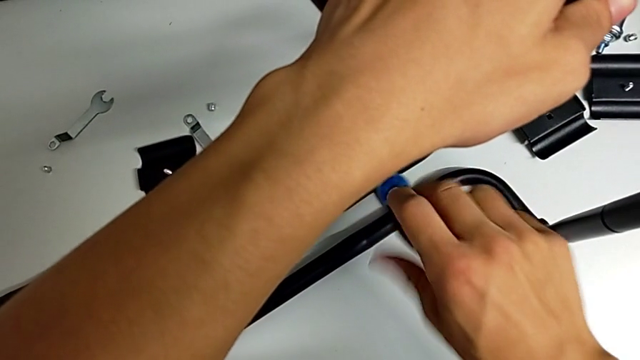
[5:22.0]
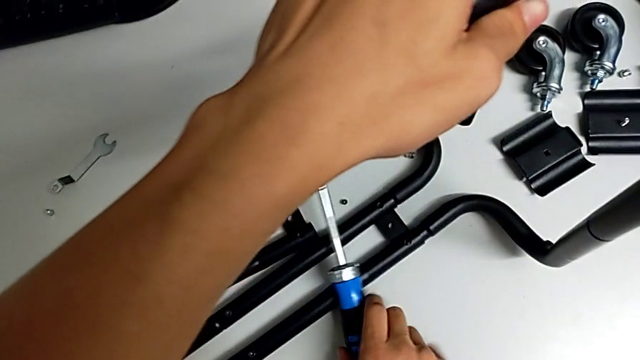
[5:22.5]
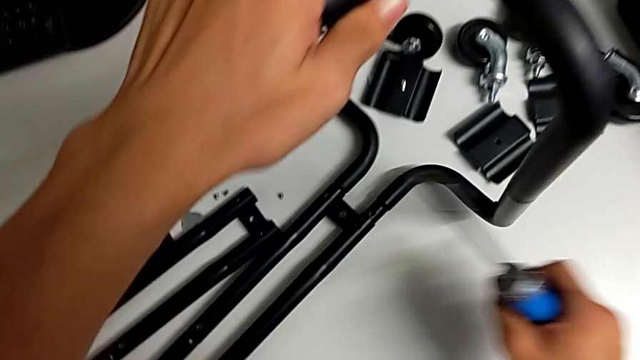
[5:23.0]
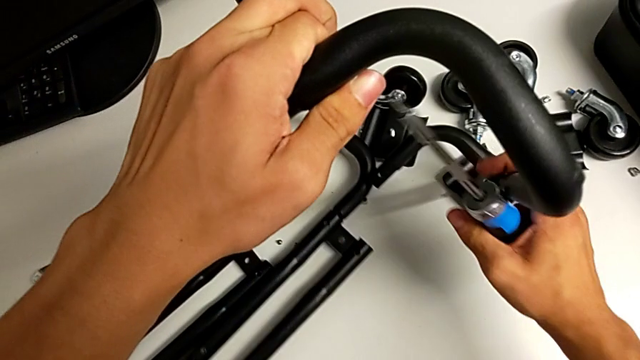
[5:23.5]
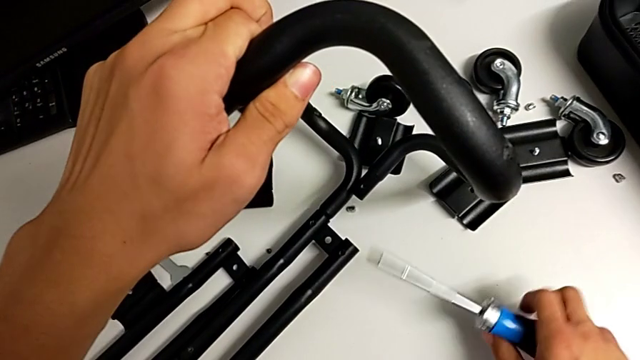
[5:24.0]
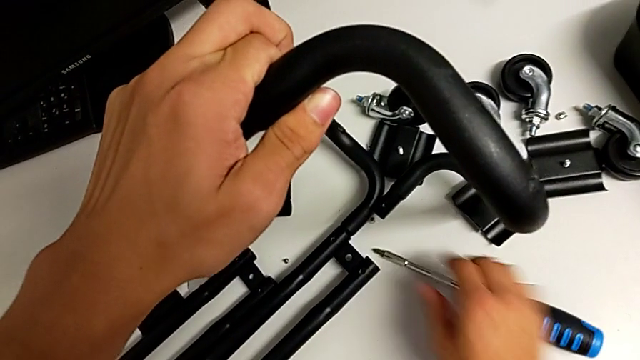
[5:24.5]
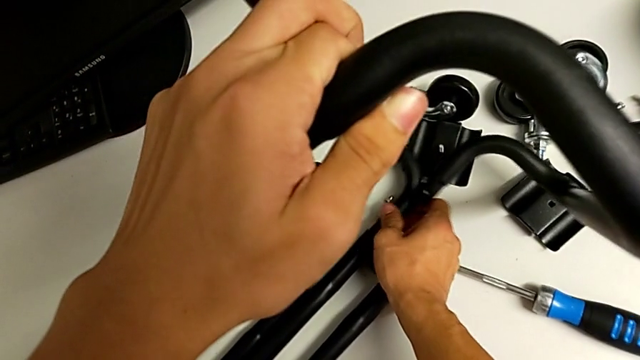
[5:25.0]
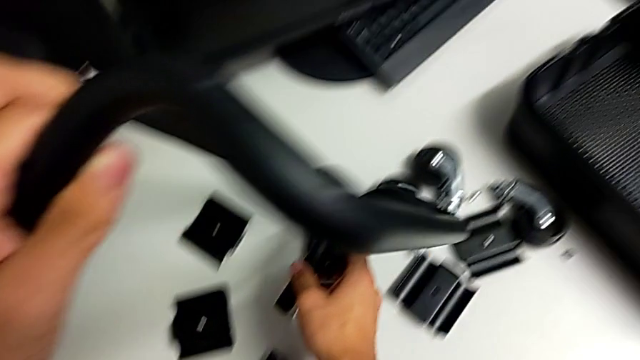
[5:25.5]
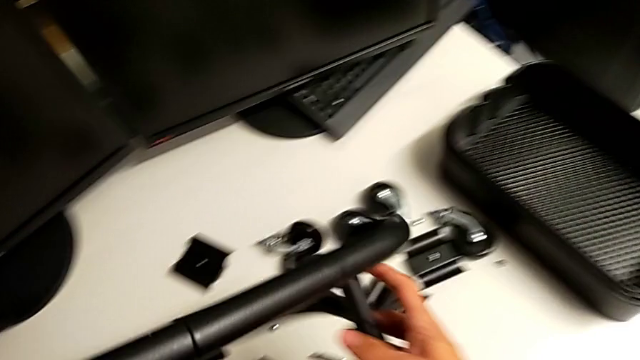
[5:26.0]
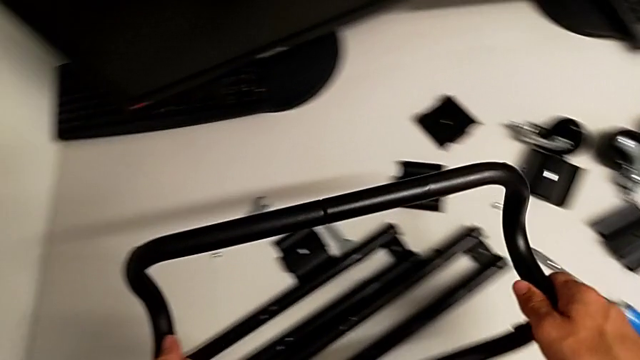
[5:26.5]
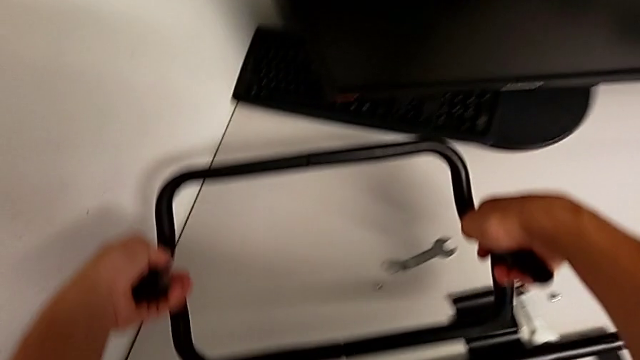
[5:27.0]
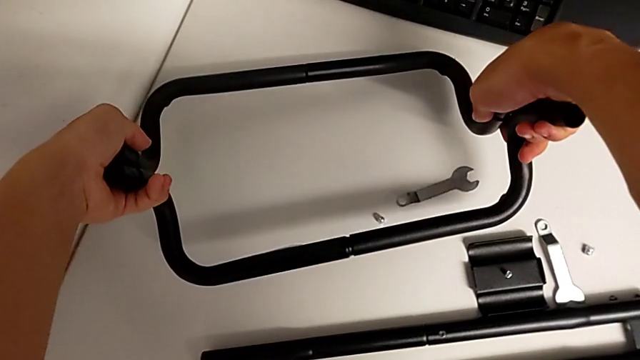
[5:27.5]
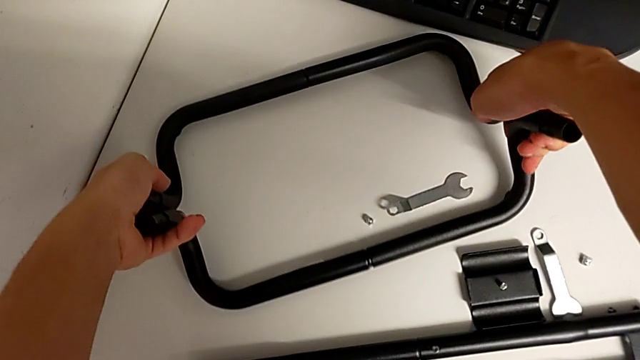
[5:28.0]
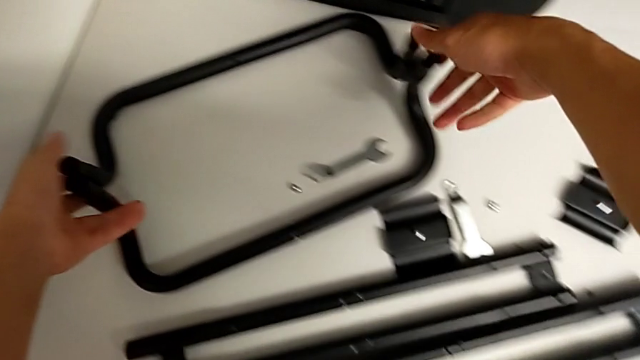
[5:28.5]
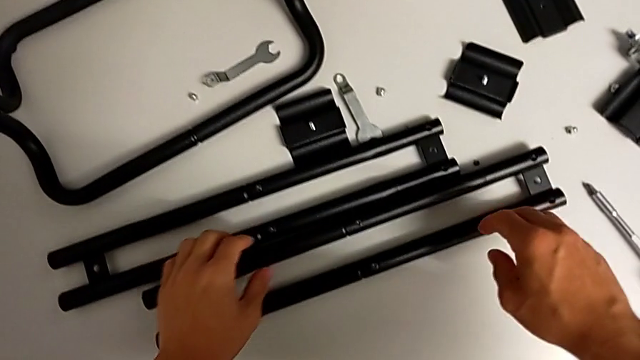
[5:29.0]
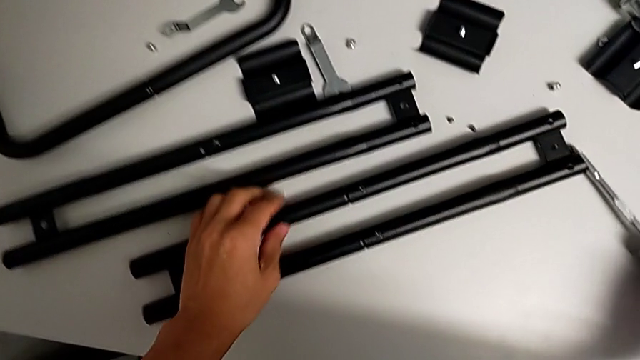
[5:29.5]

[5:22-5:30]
The camera wearer is unscrewing the bottom screws from the sidebars. They drop the screwdriver, place it, grab the half frame, rotate it and grab the screwdriver.

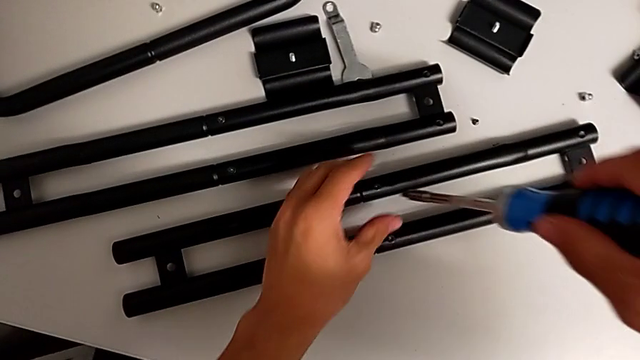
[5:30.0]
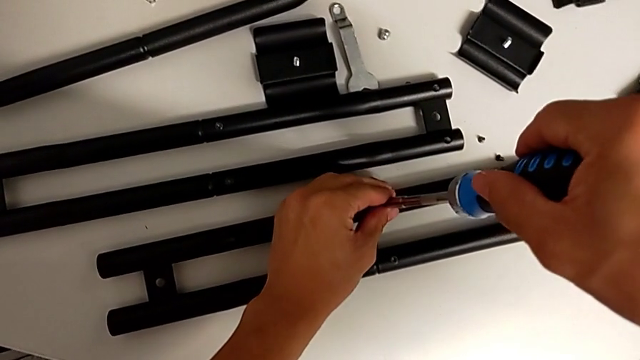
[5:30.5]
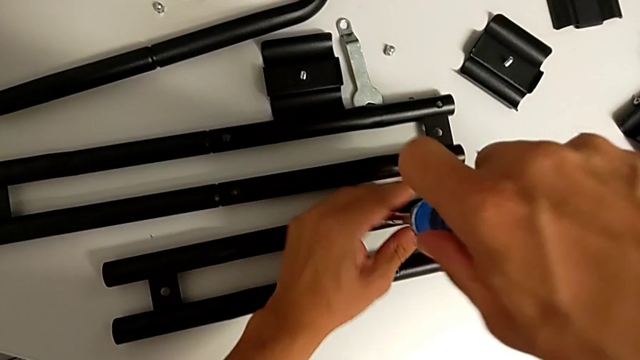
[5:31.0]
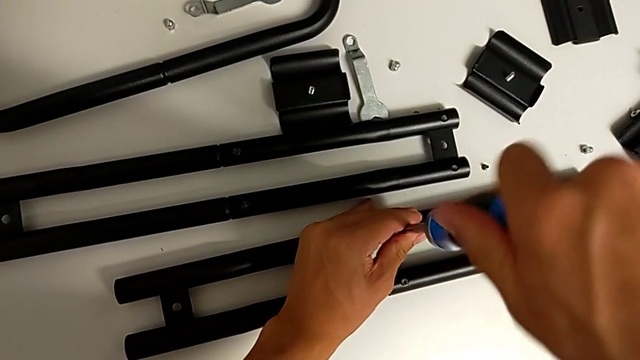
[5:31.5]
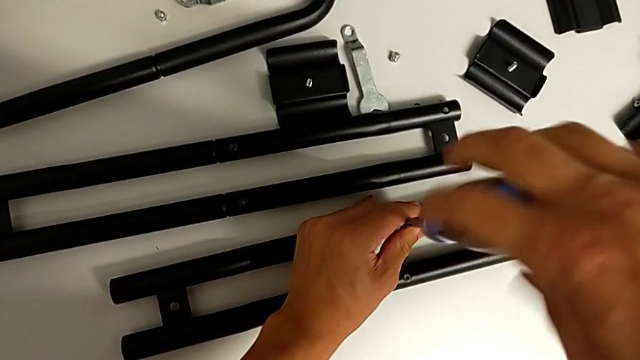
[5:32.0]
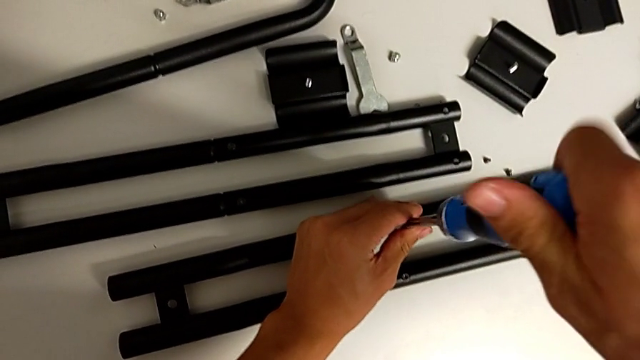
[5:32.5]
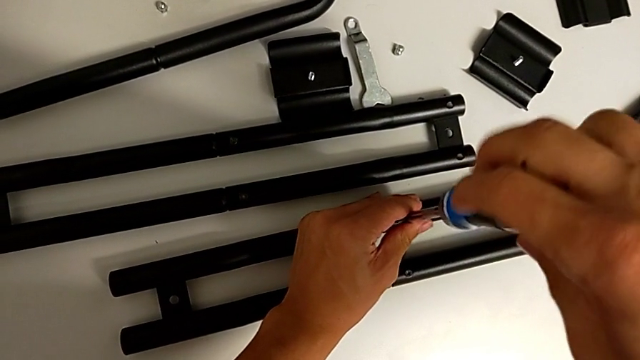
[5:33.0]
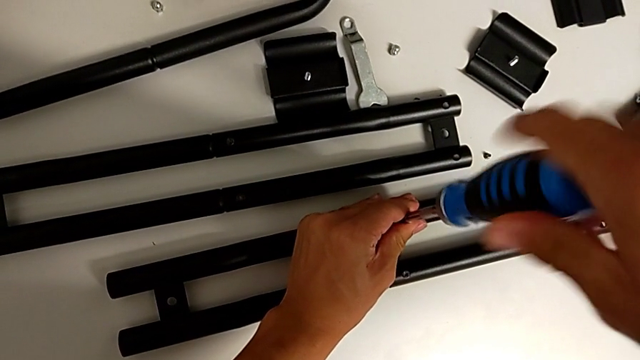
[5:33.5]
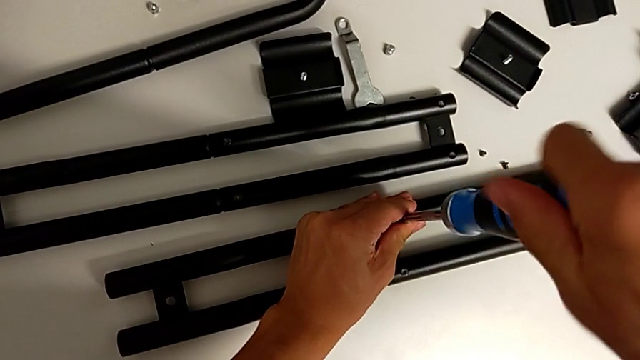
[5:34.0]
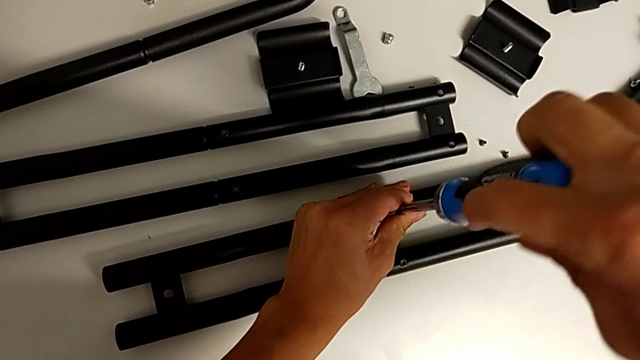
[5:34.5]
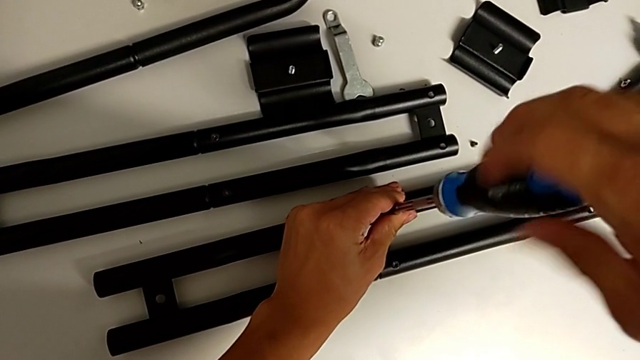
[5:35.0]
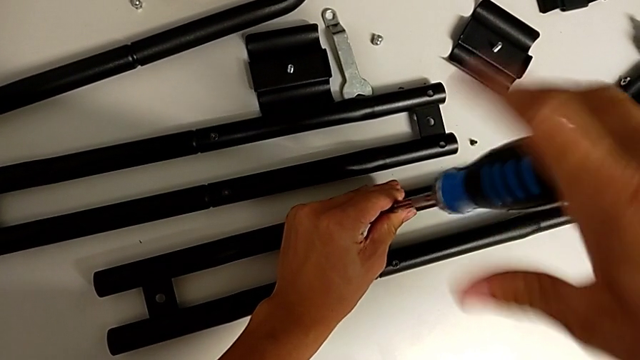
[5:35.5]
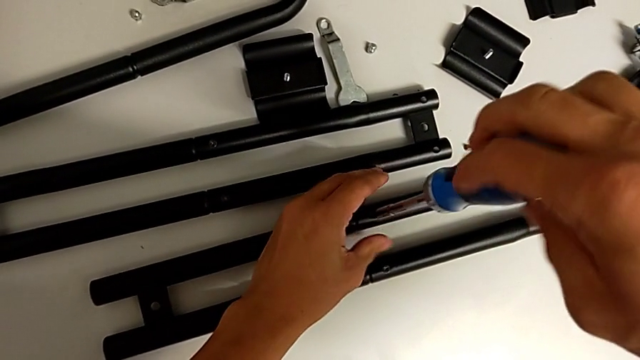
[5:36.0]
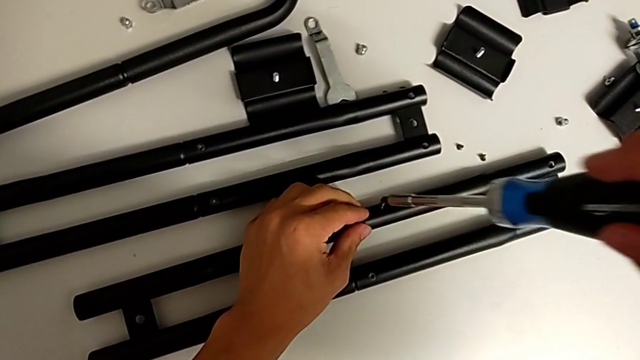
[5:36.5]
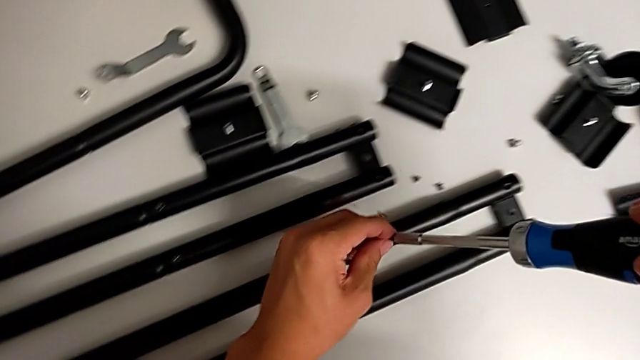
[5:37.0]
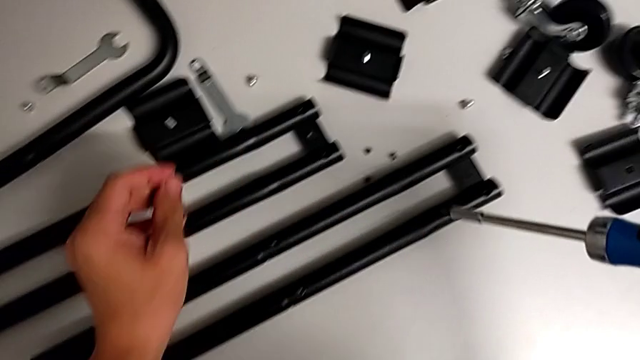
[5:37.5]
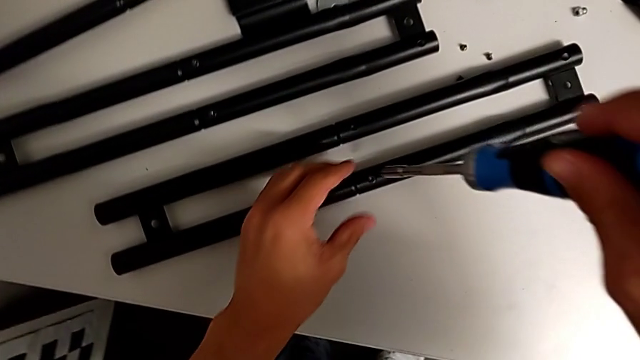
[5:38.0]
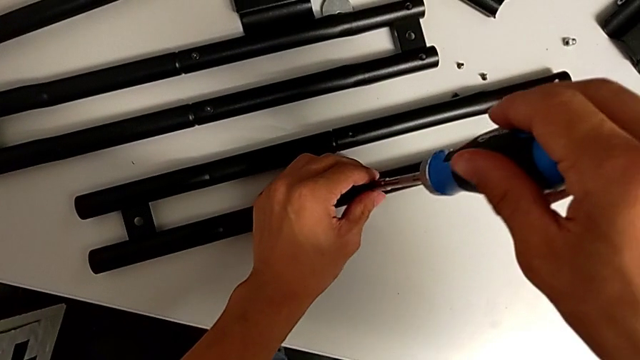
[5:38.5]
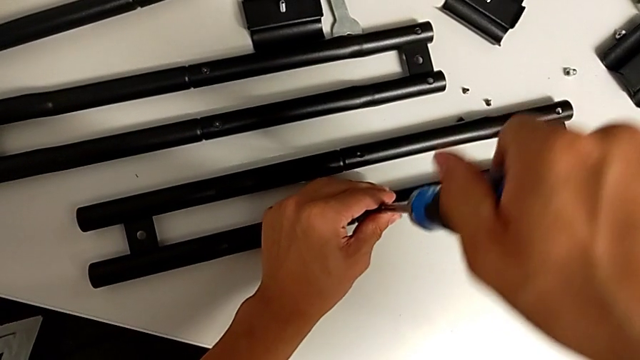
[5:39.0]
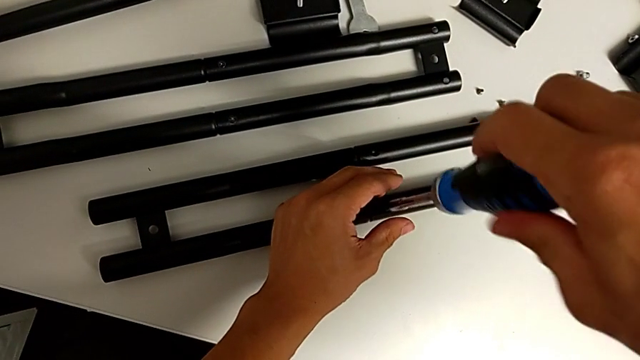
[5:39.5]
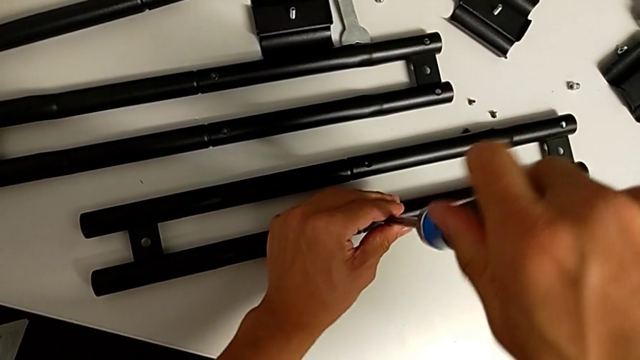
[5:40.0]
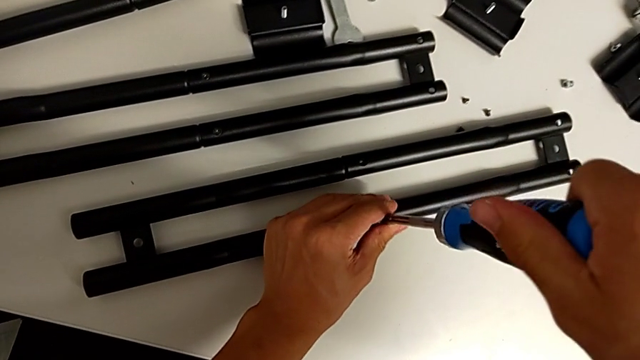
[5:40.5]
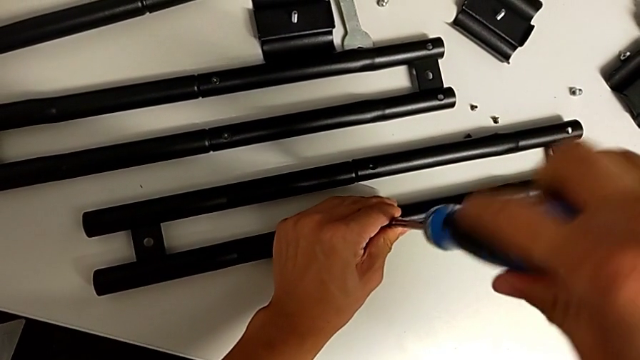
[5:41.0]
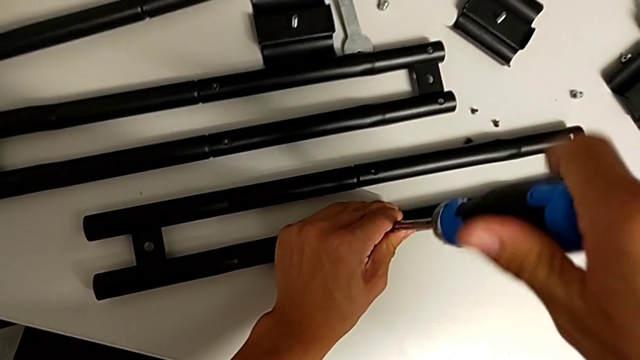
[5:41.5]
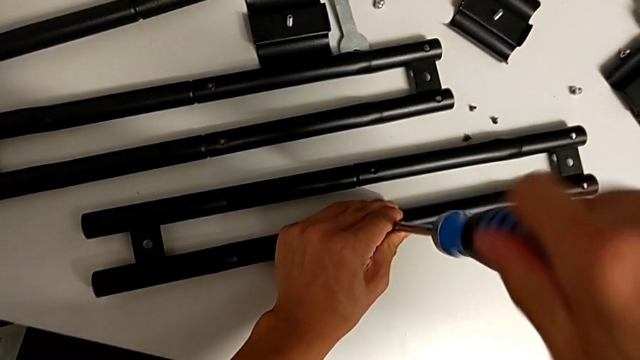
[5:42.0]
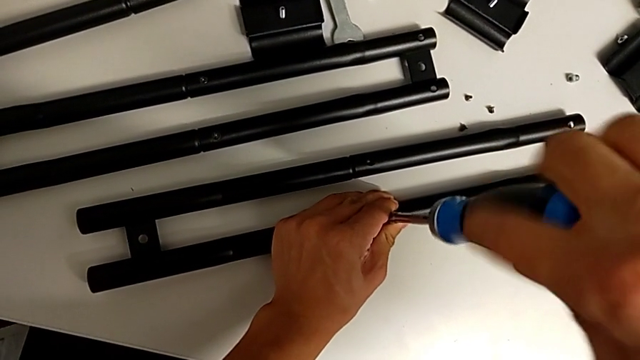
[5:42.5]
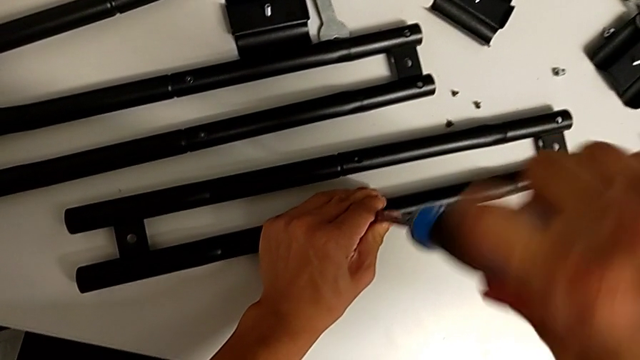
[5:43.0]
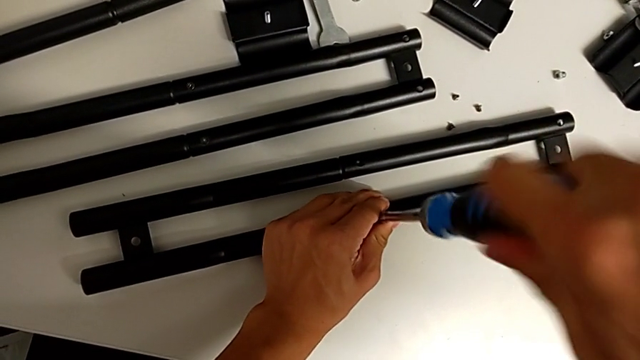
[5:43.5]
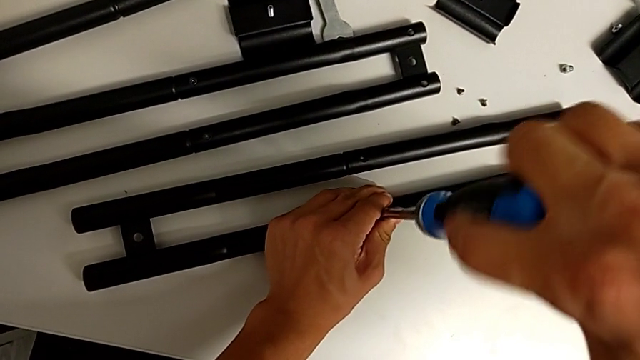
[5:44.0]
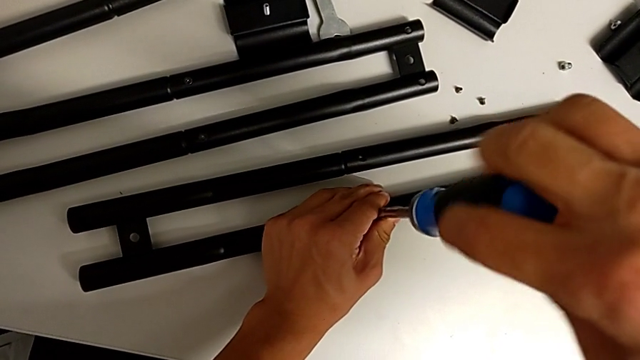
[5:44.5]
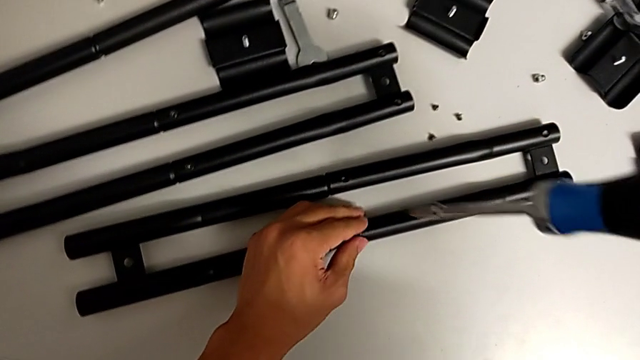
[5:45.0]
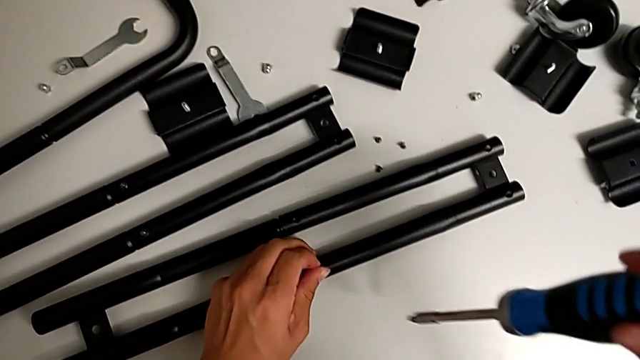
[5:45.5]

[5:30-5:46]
The camera wearer is disassembling the first sidebars. They insert the screwdriver, unscrew the screw, drop it and unscrew it.
